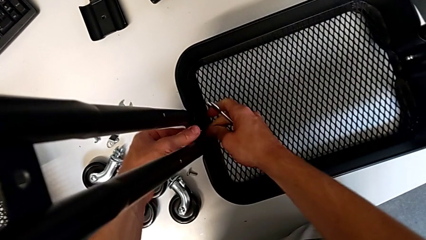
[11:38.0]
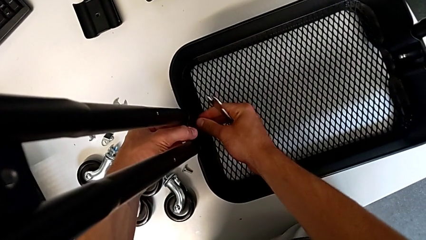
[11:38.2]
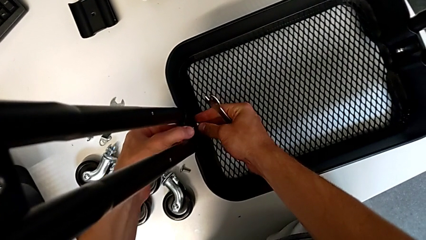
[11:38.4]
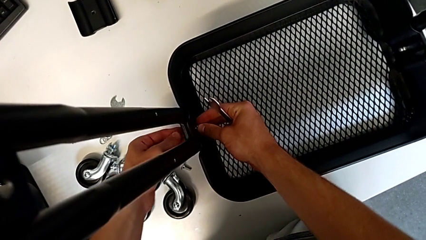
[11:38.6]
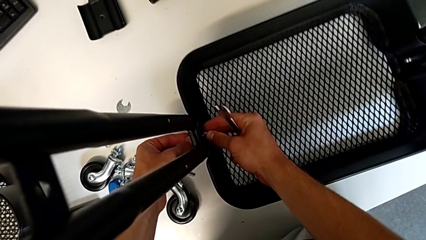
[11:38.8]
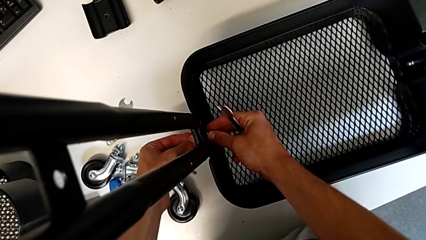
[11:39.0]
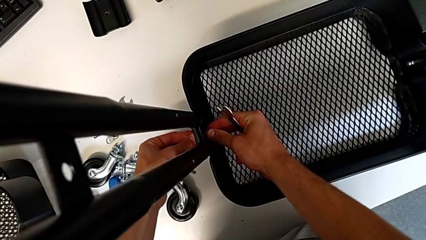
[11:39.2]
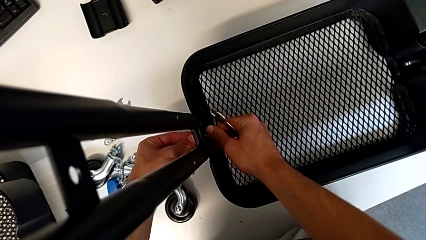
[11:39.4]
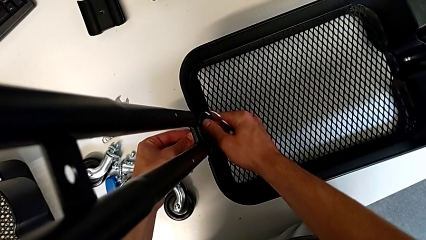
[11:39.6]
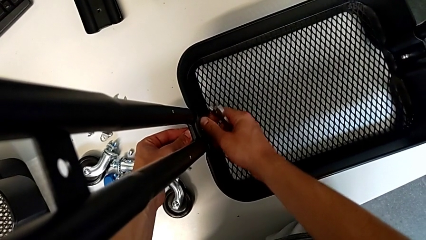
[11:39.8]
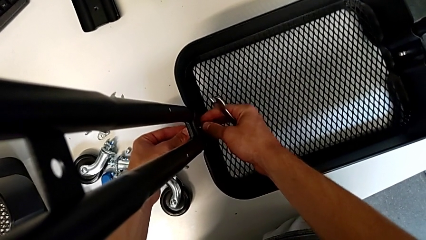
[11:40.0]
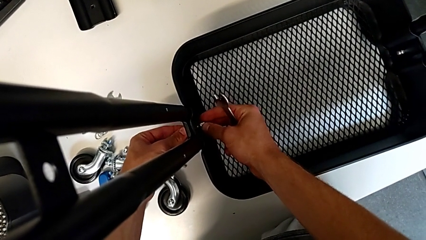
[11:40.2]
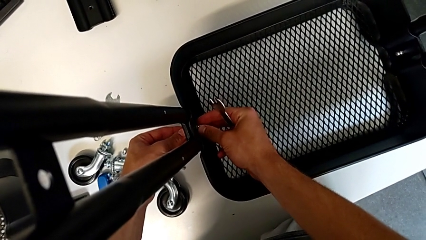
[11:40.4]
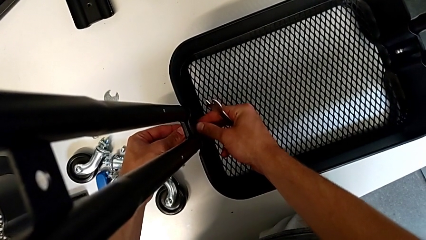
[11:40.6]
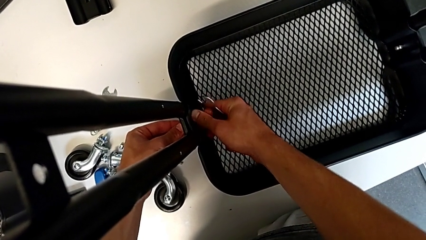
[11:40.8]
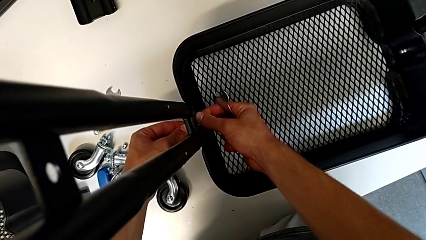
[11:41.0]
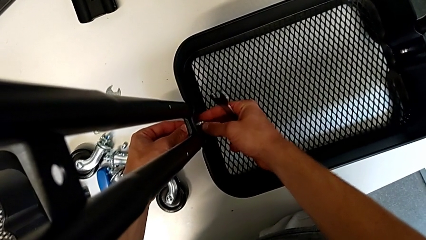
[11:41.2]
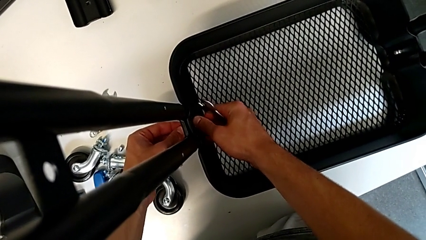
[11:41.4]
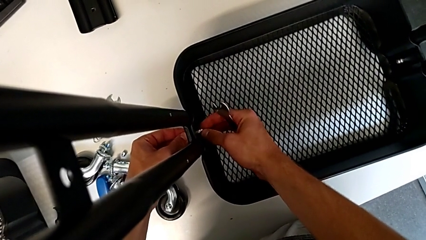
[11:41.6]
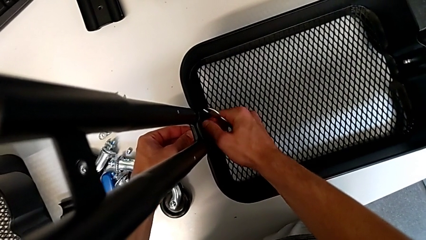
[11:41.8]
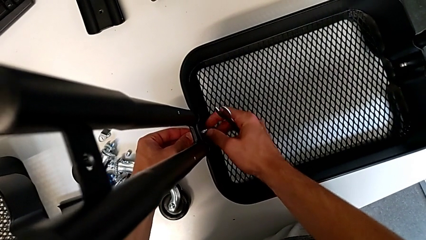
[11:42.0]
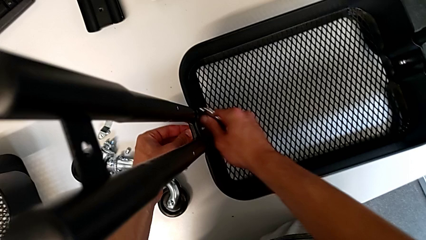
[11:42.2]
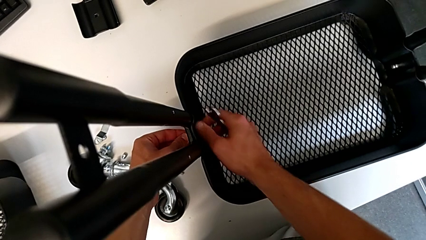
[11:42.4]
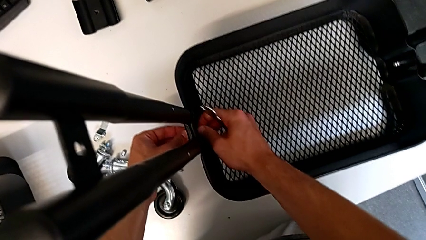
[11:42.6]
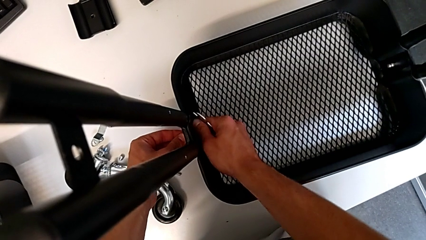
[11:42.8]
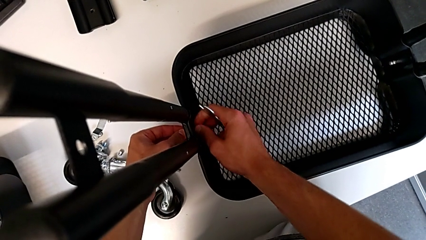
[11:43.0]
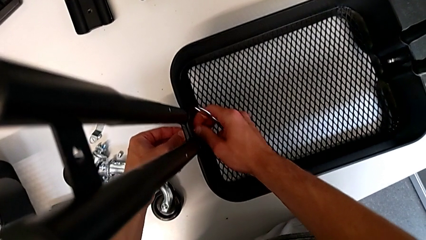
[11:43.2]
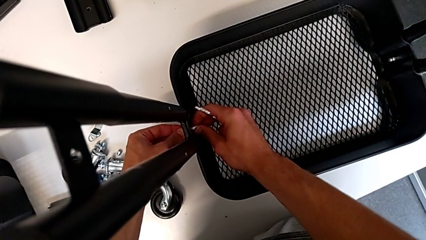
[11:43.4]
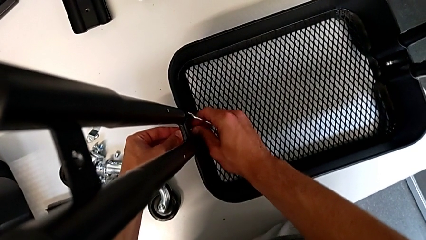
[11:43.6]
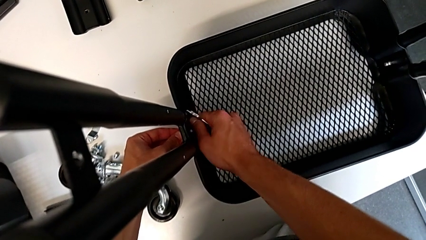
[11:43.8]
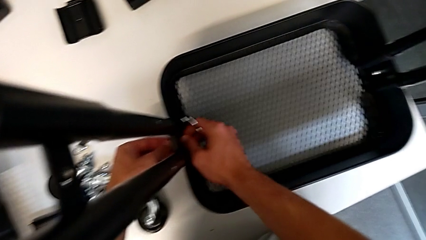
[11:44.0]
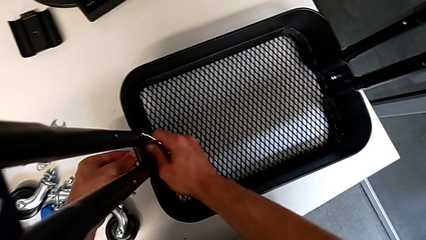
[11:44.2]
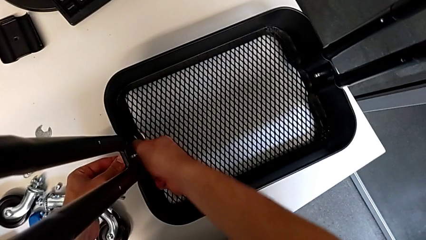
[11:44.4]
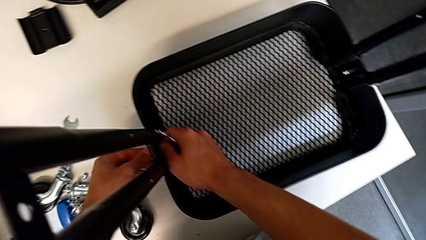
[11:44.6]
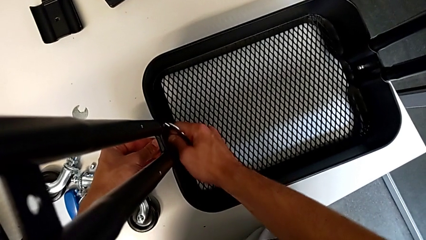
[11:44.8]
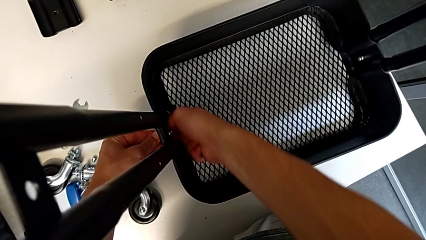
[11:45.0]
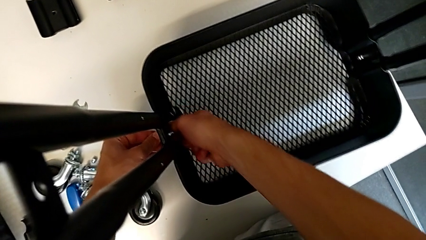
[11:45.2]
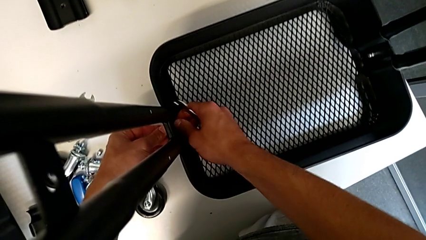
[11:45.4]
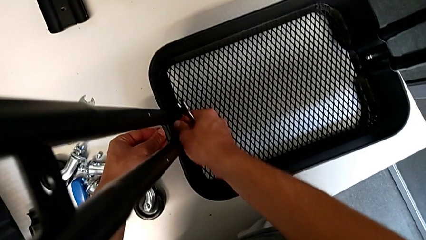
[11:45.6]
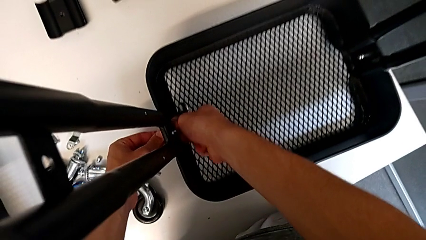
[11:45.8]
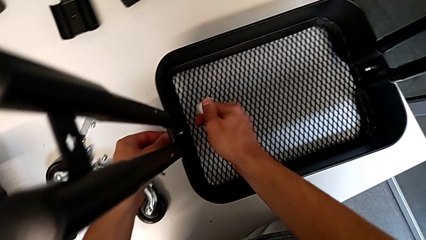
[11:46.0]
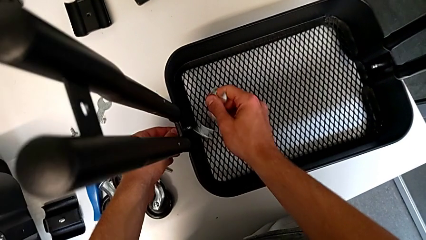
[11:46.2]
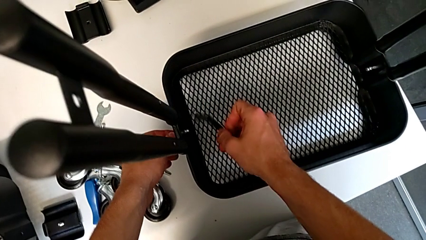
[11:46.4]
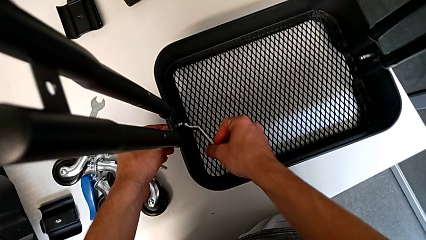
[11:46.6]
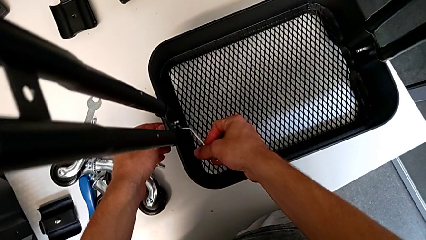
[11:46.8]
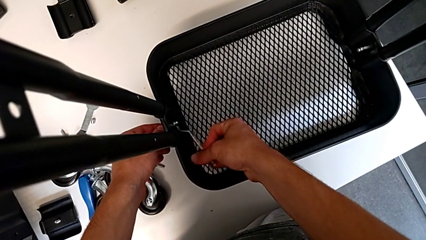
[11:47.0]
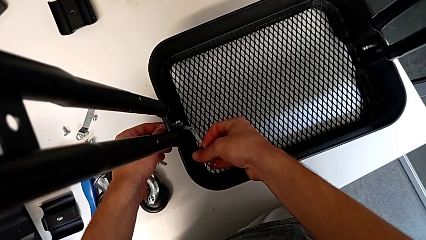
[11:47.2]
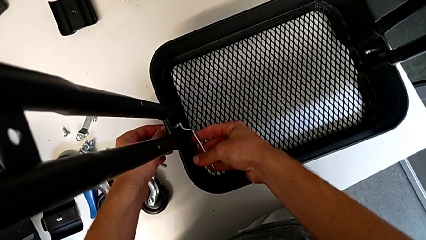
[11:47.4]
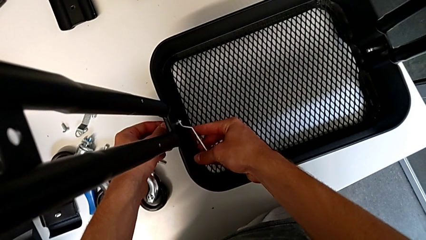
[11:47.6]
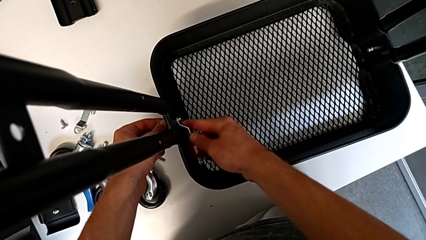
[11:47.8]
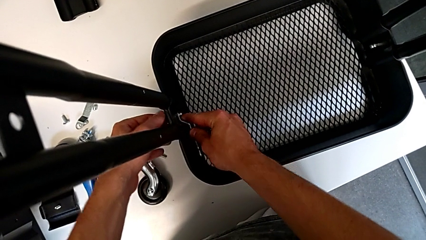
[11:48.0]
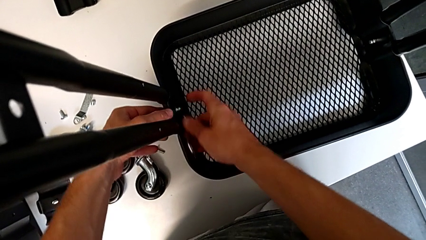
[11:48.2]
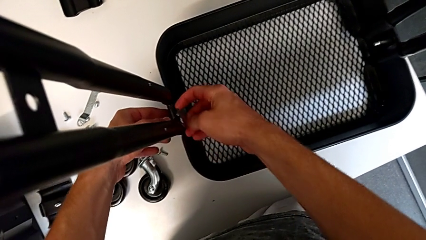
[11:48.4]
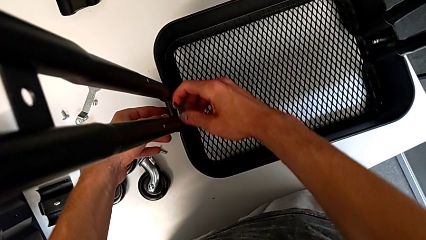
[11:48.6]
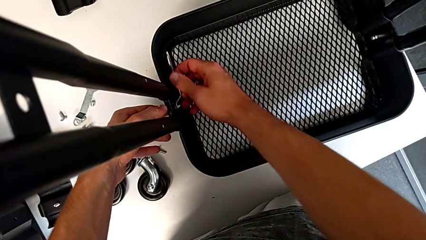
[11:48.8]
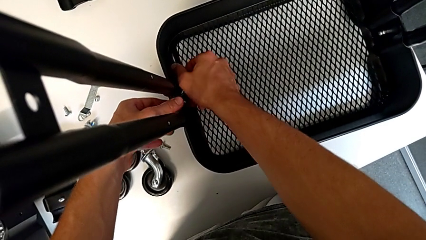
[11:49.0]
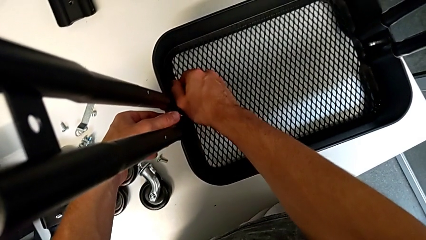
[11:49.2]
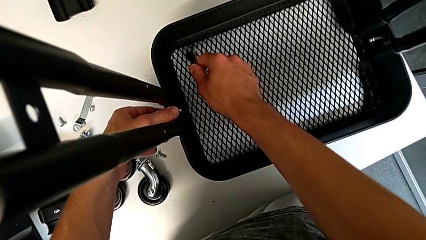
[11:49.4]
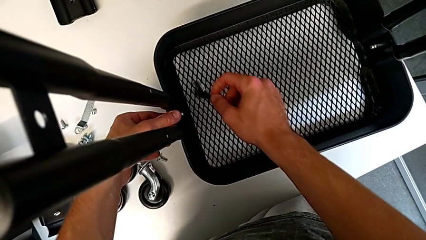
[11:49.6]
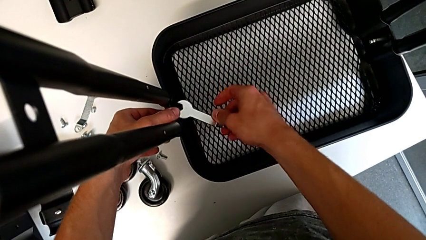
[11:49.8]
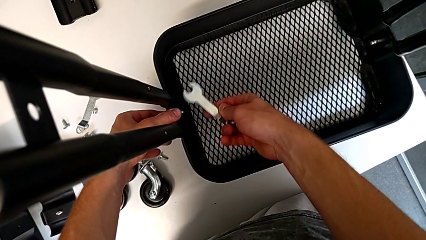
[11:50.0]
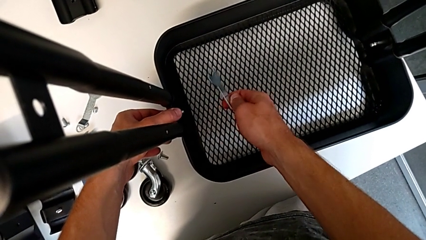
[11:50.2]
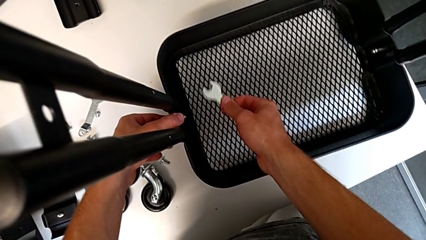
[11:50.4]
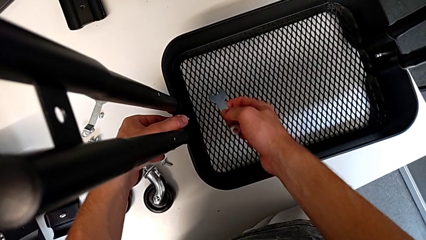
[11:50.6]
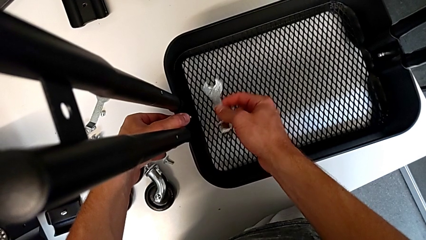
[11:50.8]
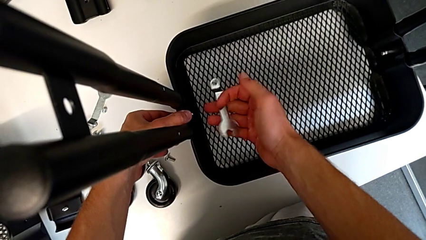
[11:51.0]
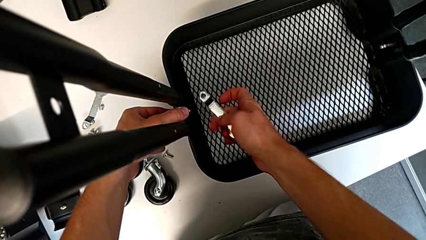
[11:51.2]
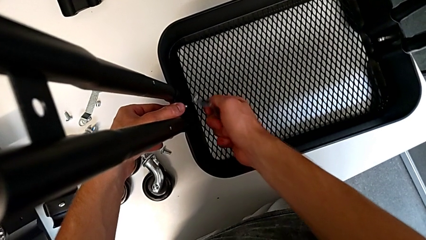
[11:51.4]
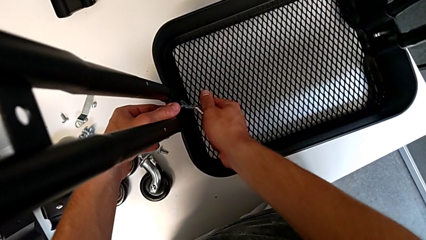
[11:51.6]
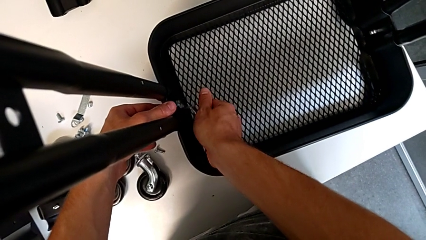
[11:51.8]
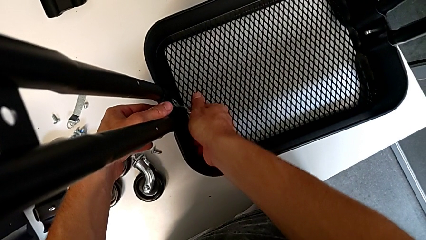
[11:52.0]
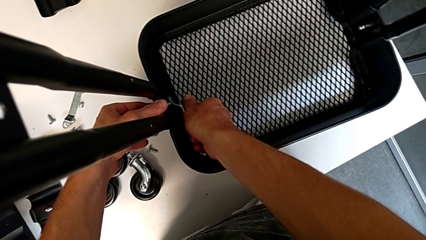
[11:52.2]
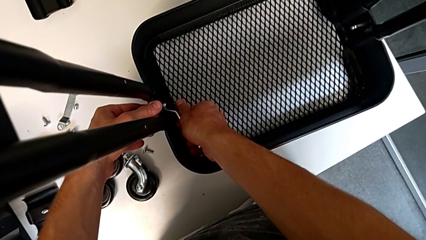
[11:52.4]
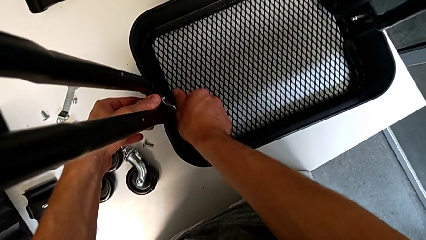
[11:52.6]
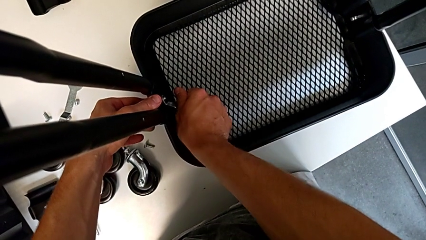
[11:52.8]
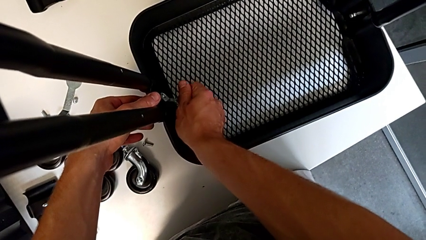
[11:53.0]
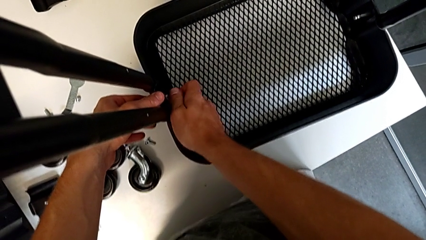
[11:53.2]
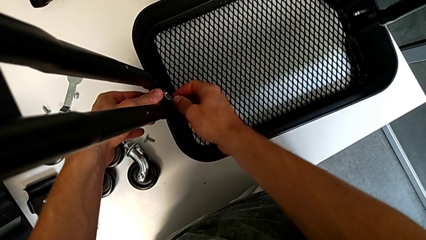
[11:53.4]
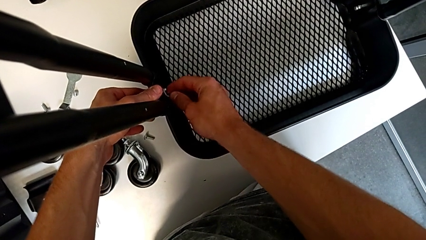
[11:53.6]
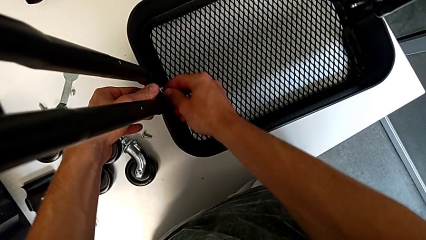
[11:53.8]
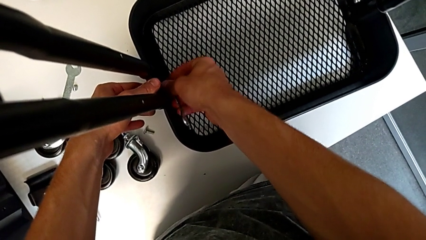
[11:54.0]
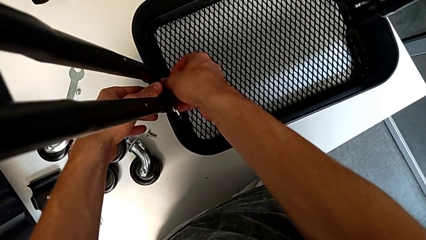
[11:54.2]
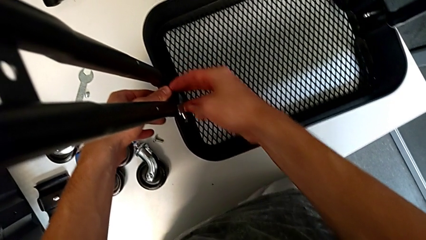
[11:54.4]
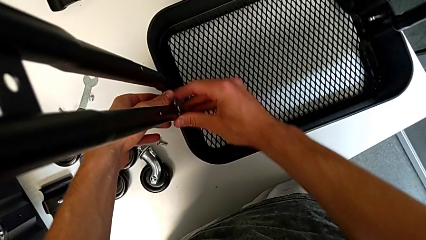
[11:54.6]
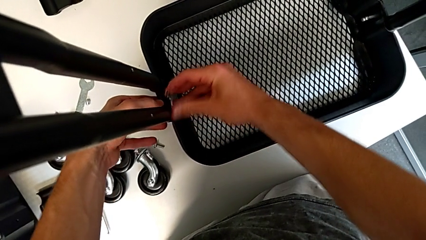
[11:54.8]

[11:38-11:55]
The camera wearer is assembling the first tray. They insert the hex nut, screw it, insert the hexagonal wrench, screw it, withdraw it, hold it, insert the spanner wrench and screw the hex nut.
